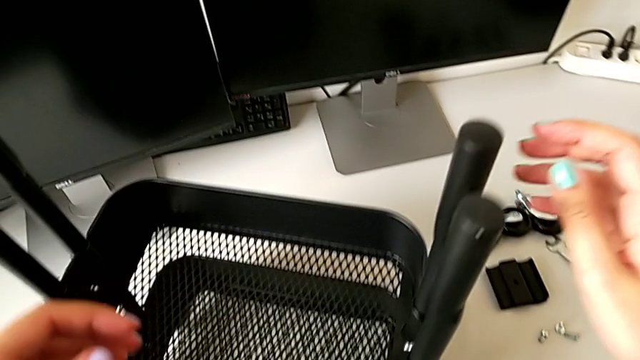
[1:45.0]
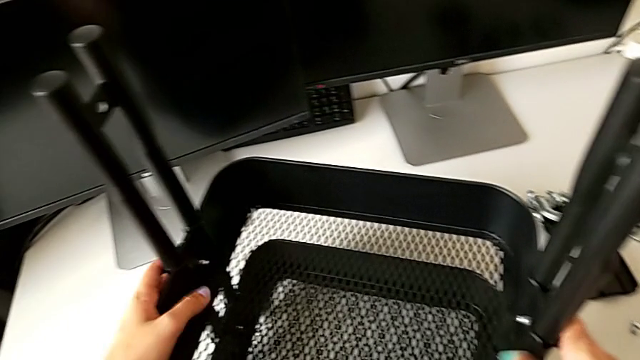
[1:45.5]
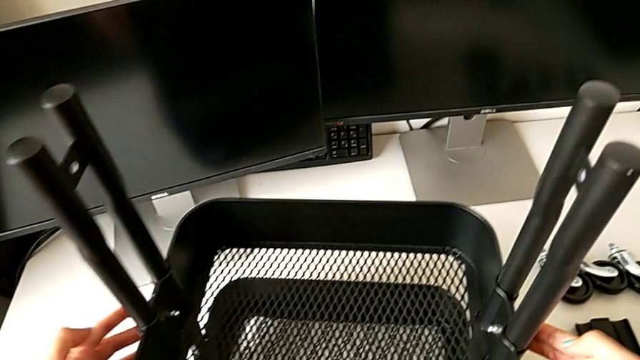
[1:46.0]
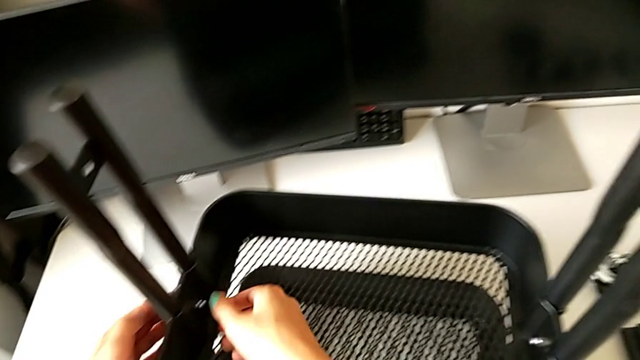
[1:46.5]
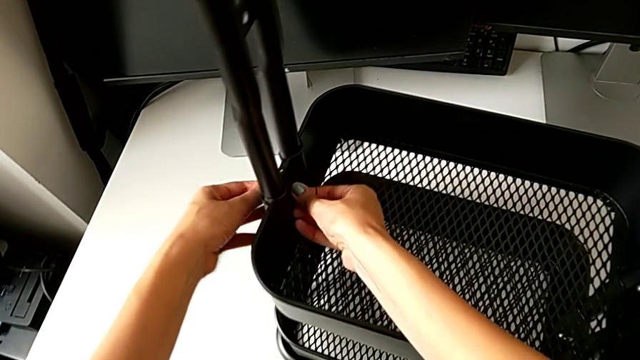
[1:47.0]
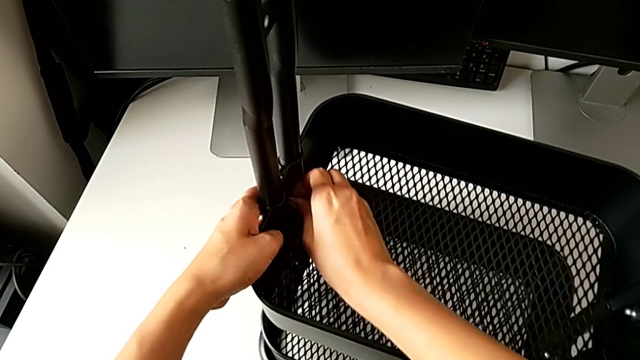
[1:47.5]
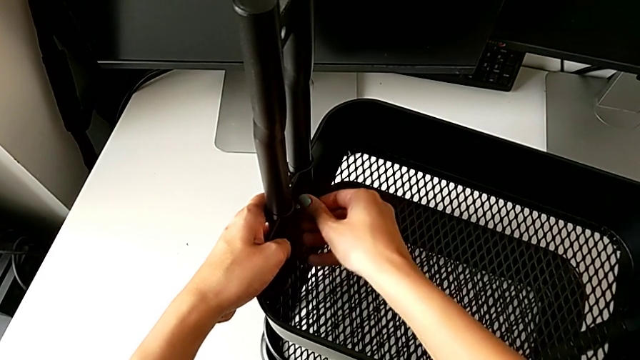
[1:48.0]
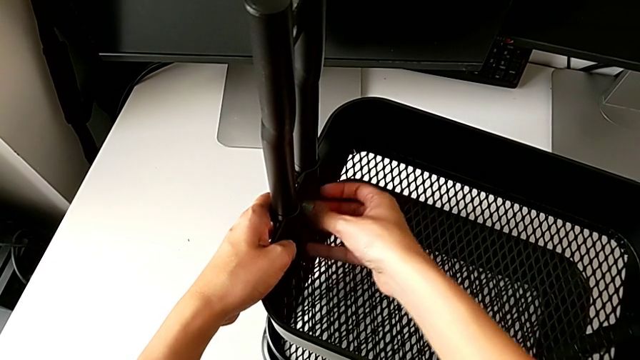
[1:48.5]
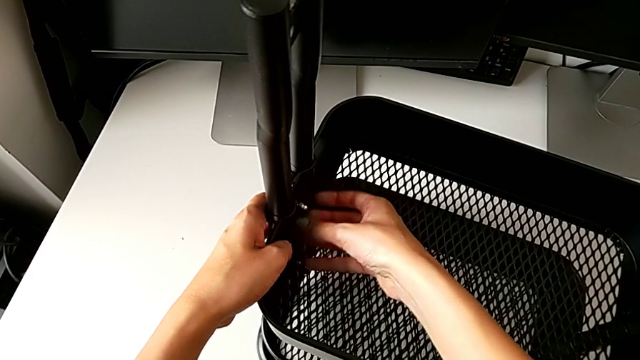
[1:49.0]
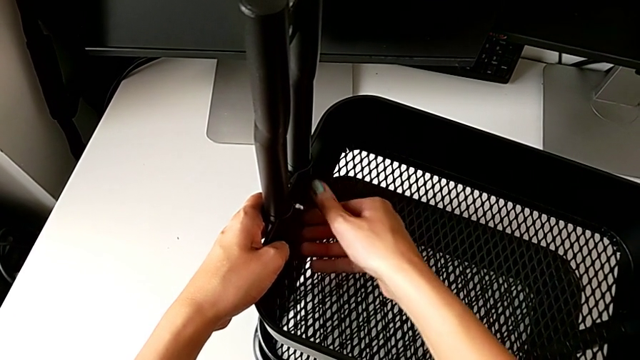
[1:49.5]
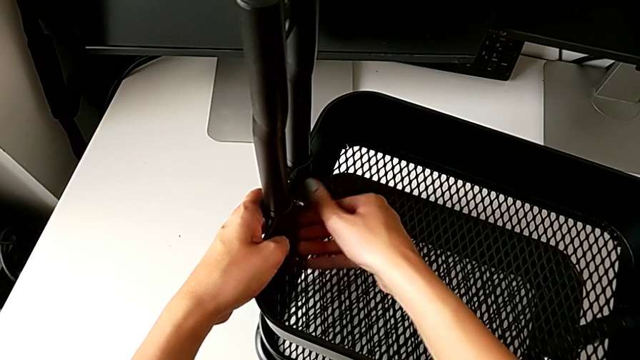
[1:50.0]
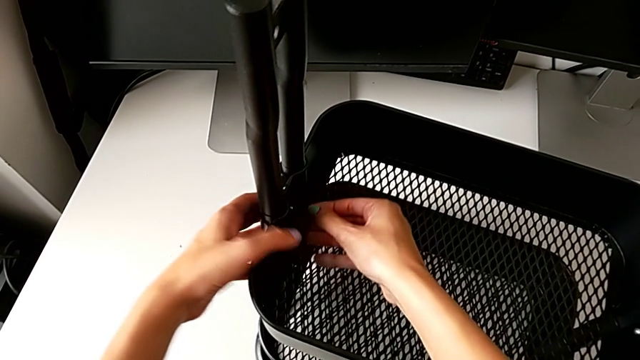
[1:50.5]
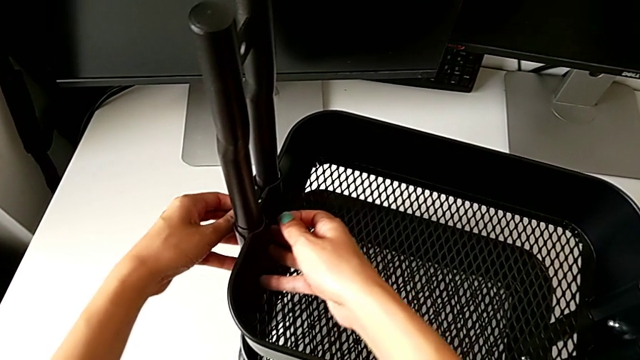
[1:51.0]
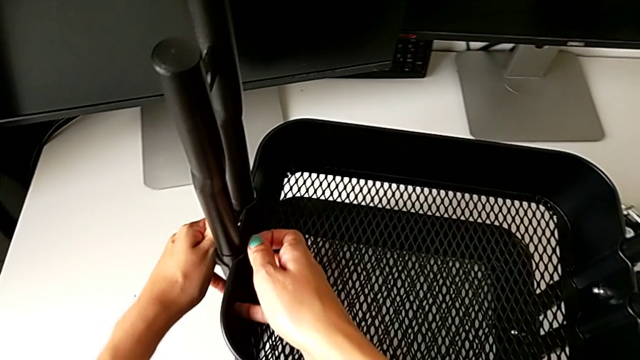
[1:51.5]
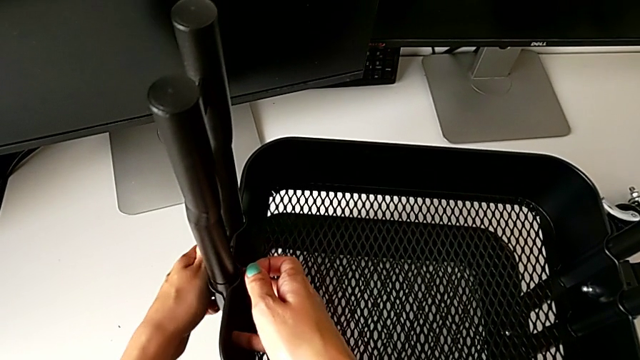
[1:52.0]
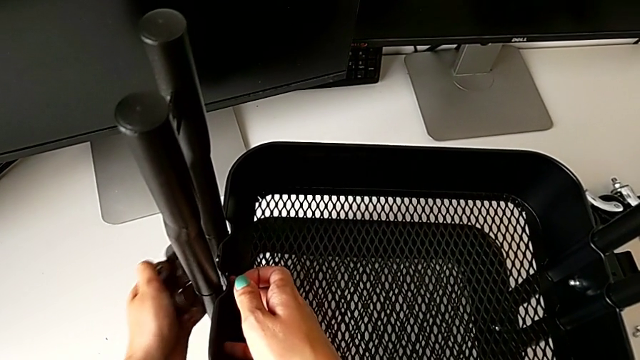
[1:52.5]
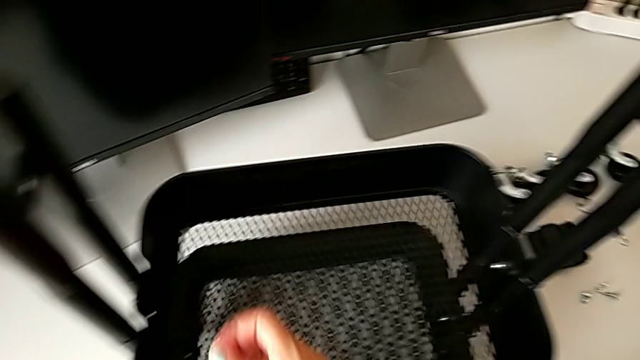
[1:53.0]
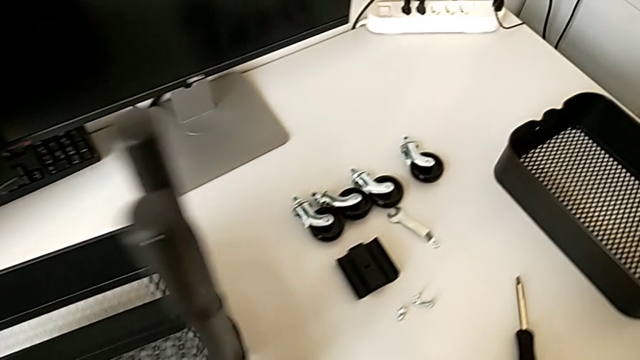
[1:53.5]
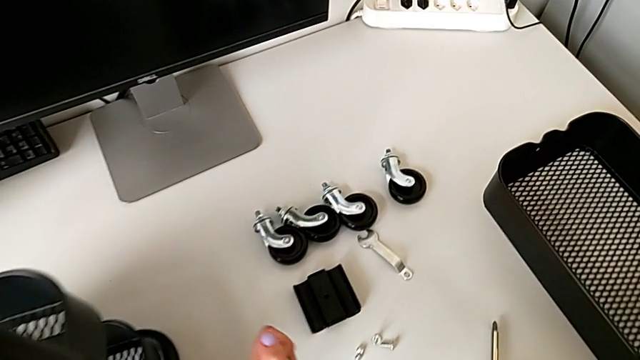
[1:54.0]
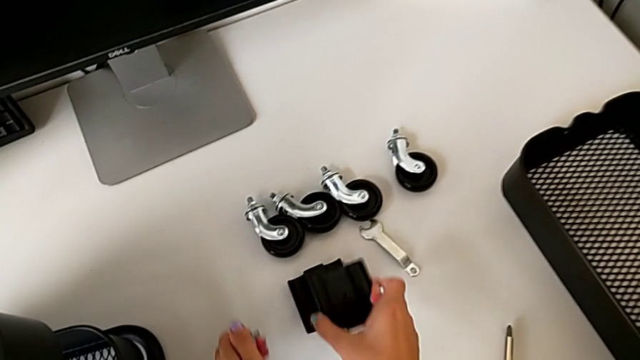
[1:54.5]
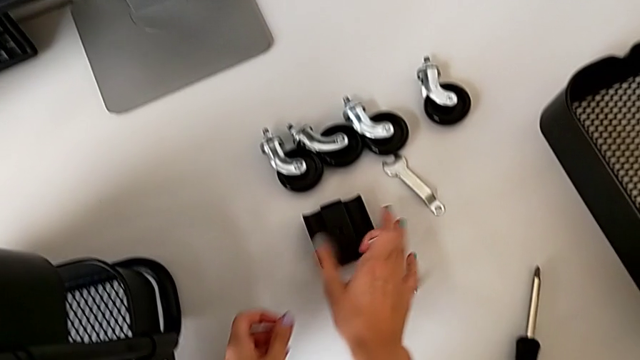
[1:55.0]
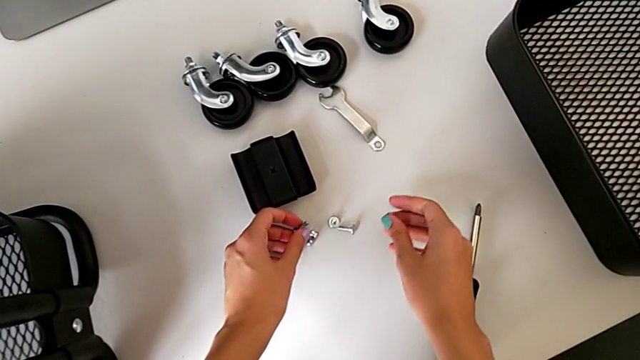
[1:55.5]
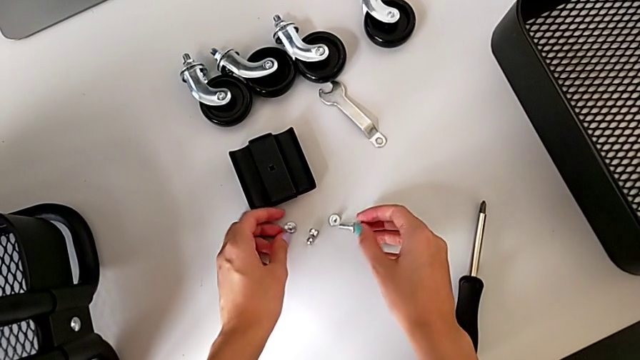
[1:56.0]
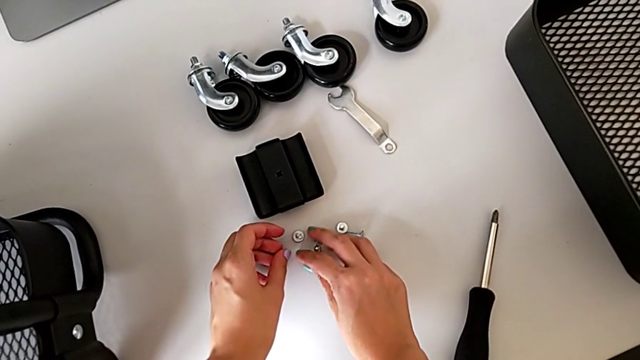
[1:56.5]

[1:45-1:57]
The camera wearer is disassembling the tray in the middle. They approach the bracket, unscrew the third bolt, disassemble the third hex nut and place it.

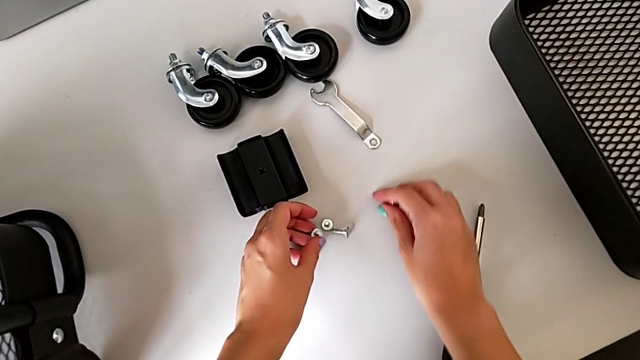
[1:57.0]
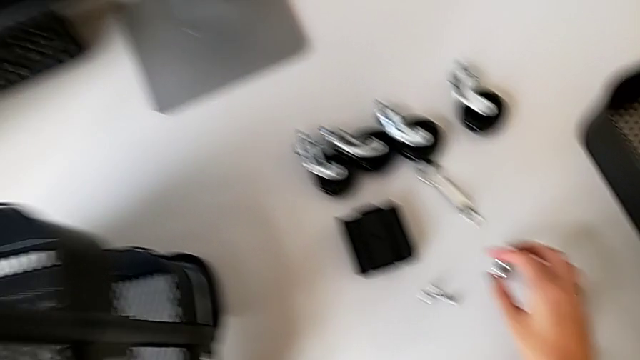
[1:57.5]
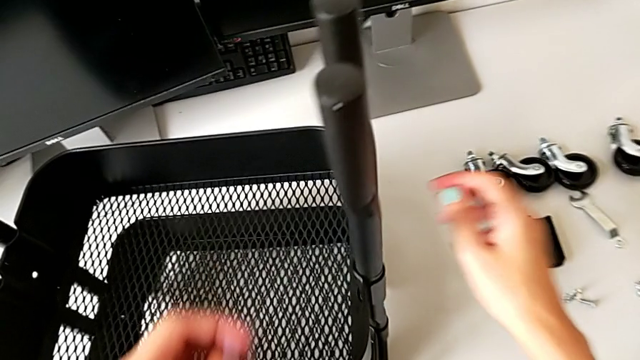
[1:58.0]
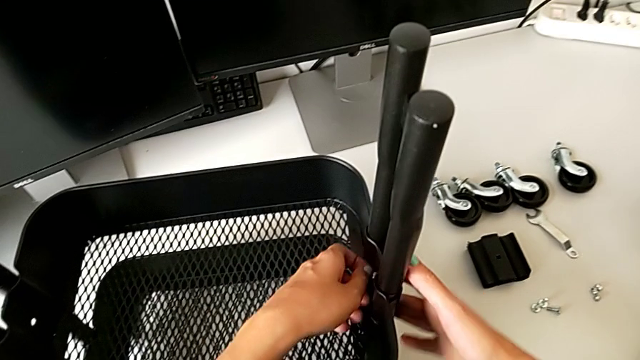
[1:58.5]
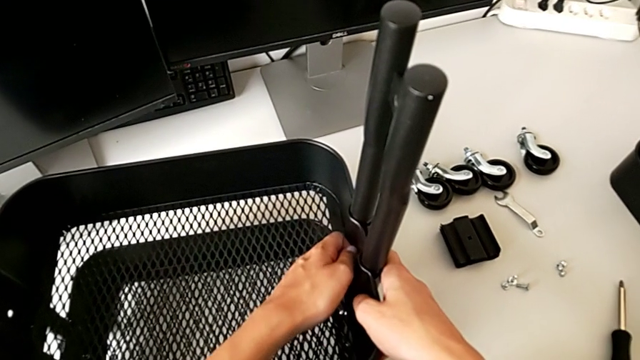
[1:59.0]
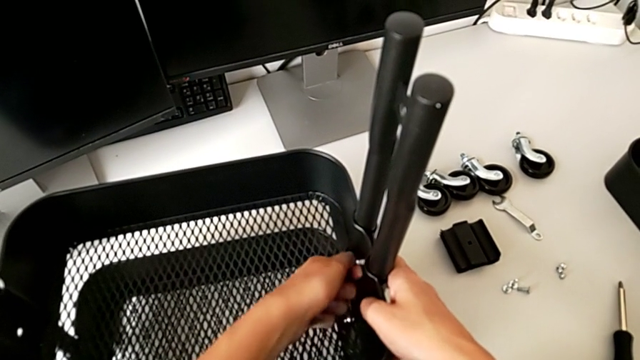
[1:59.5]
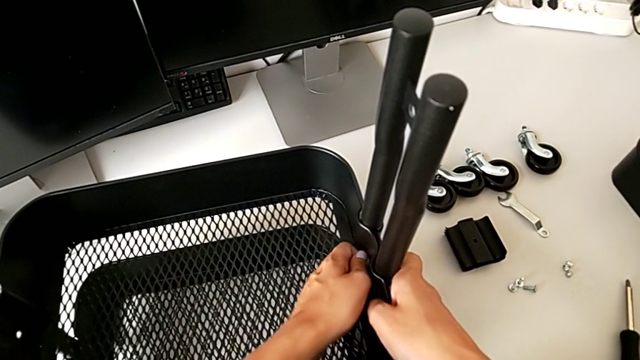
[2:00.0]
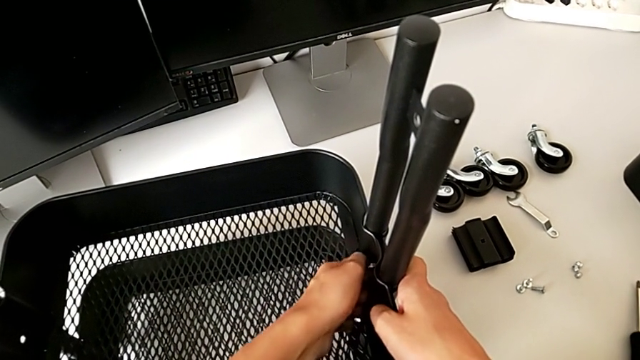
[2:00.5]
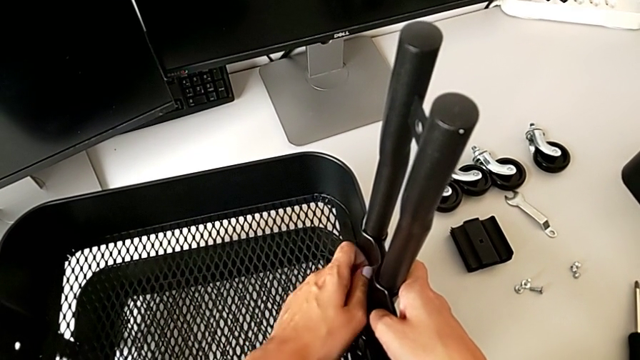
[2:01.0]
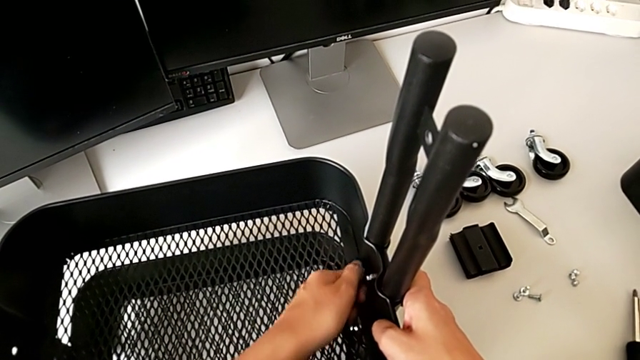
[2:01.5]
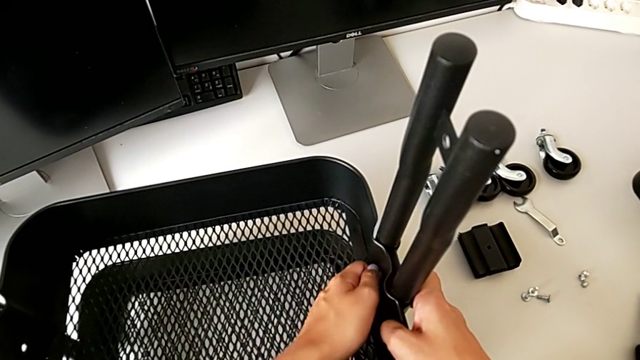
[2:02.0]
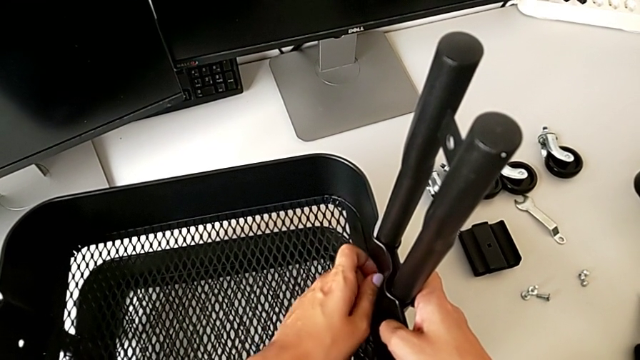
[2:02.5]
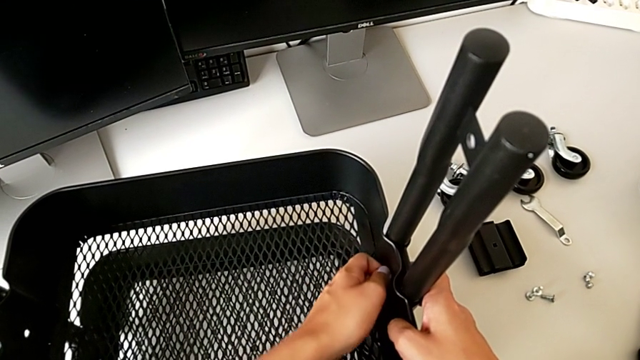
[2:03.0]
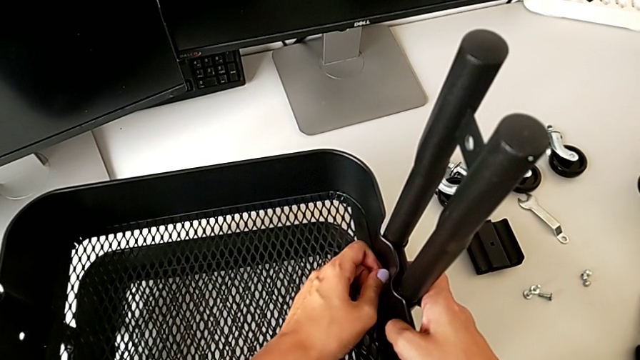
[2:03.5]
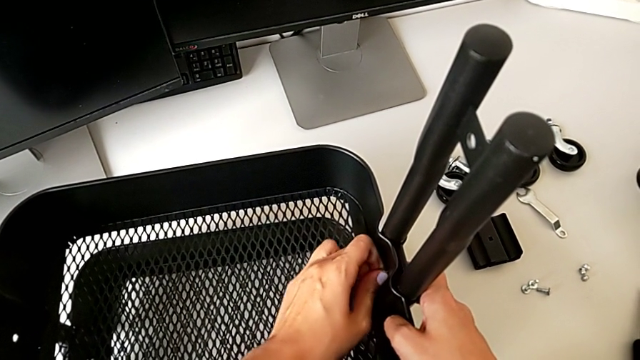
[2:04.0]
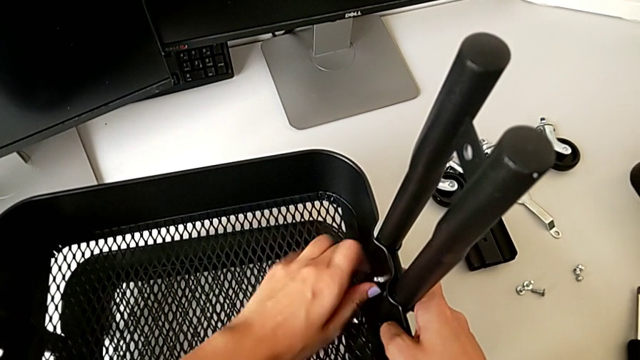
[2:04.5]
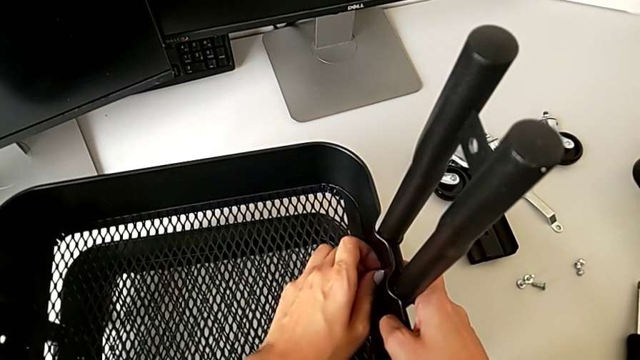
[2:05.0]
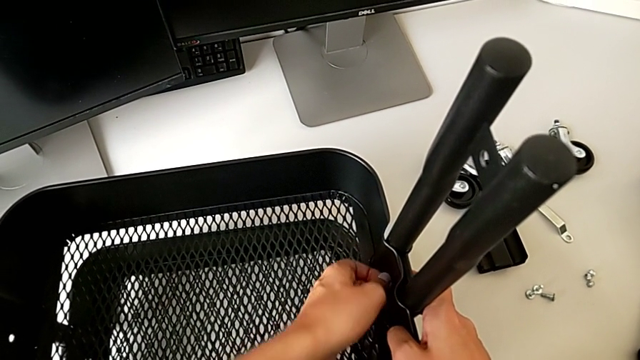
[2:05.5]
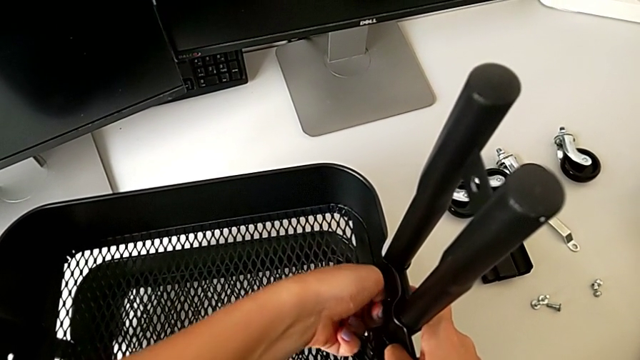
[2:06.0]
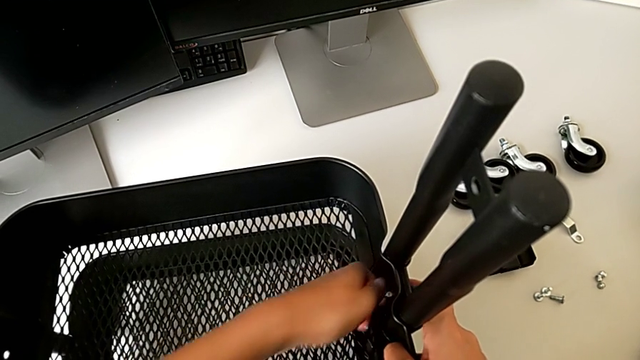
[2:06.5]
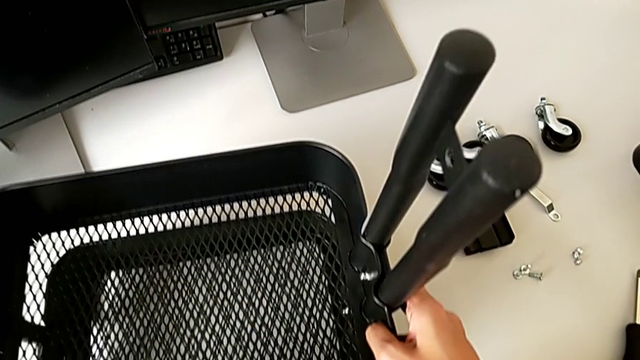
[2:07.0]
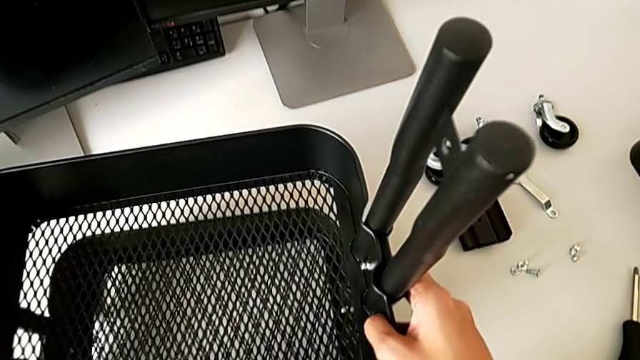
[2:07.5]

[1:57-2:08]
The camera wearer is disassembling the tray in the middle. They unscrew the fourth hex nut.
